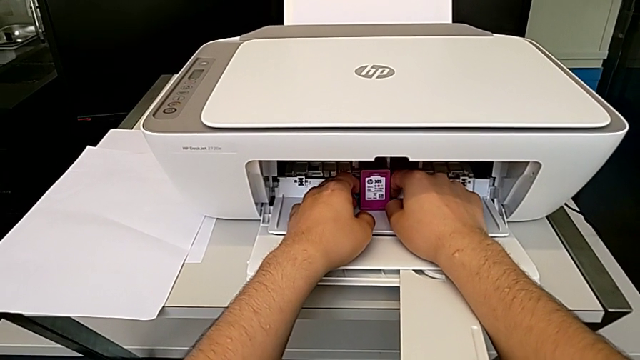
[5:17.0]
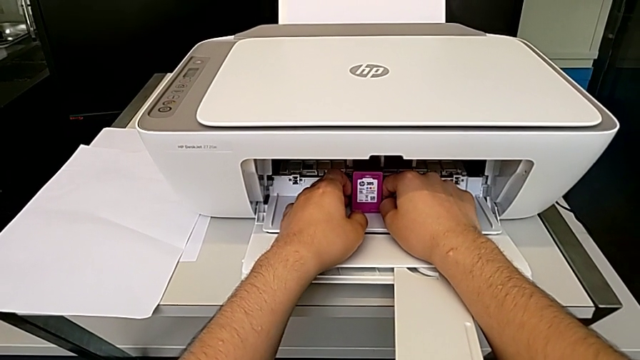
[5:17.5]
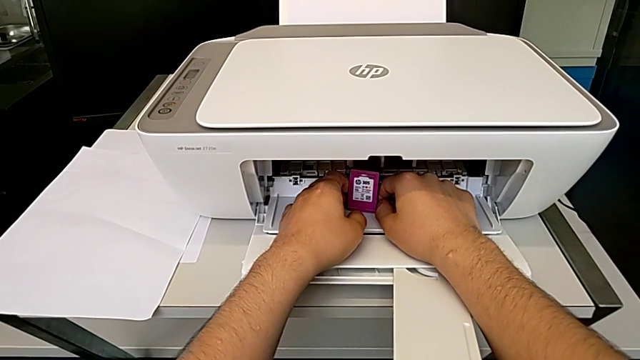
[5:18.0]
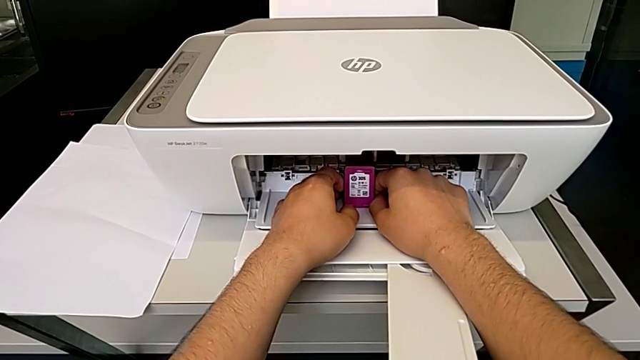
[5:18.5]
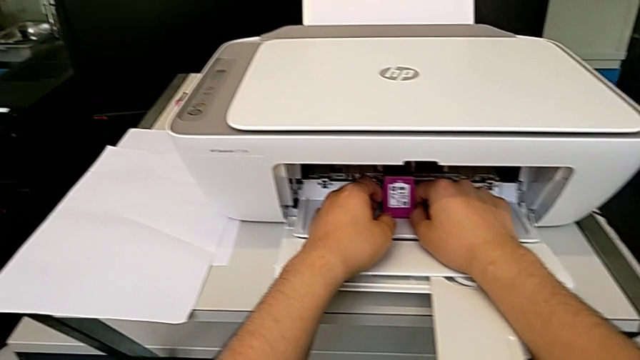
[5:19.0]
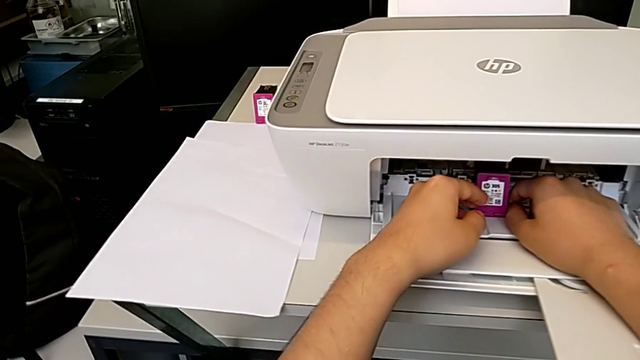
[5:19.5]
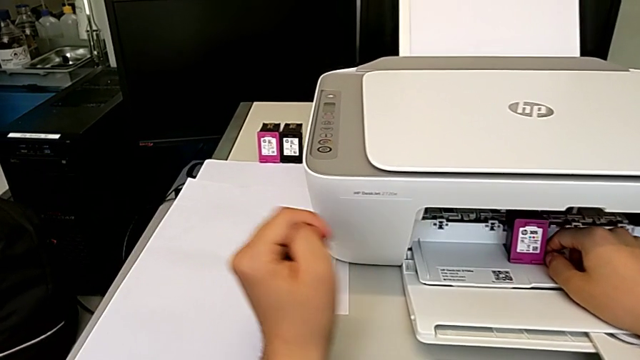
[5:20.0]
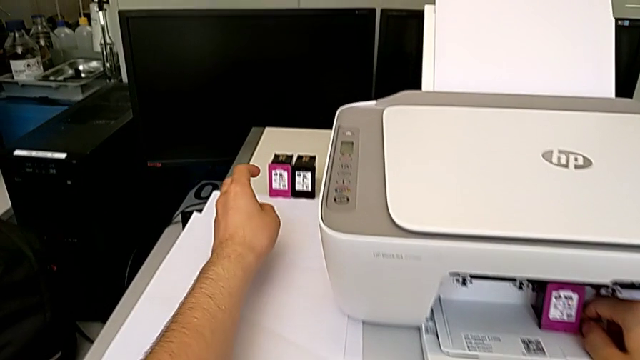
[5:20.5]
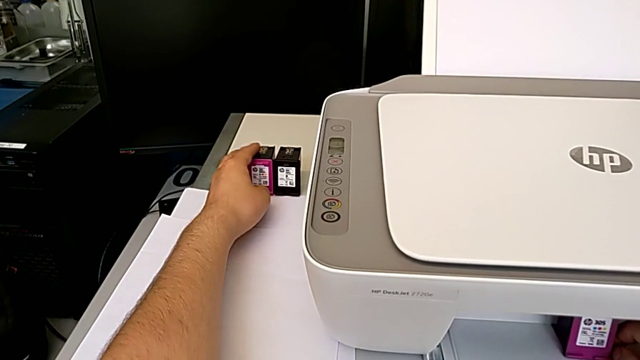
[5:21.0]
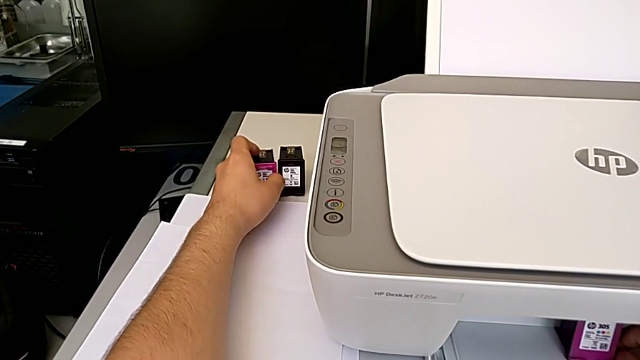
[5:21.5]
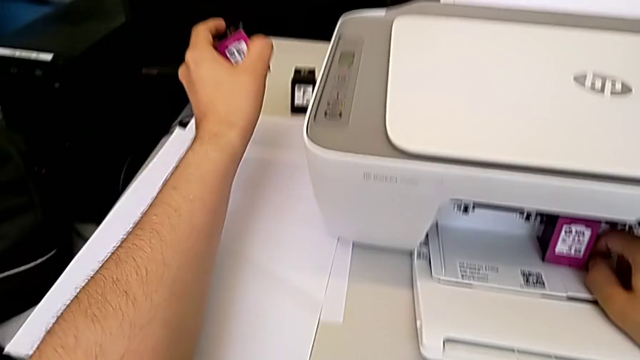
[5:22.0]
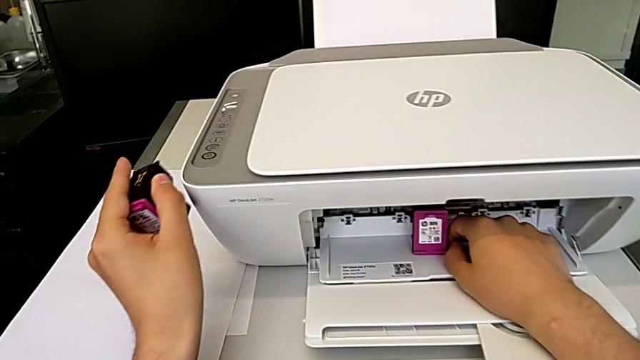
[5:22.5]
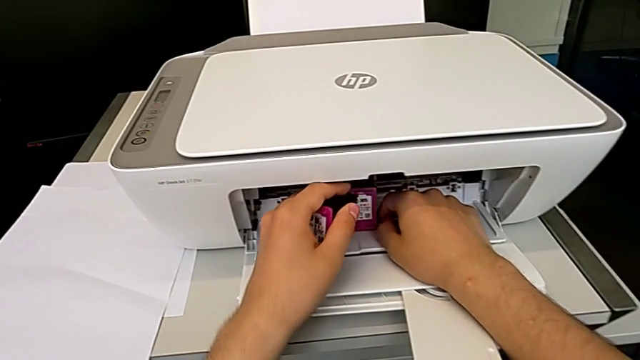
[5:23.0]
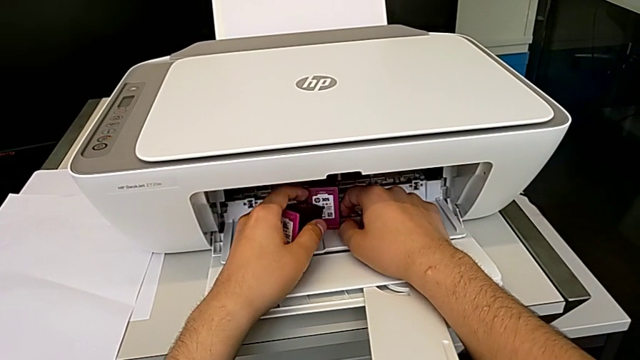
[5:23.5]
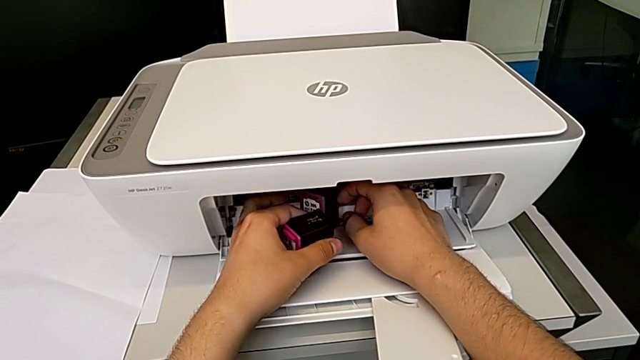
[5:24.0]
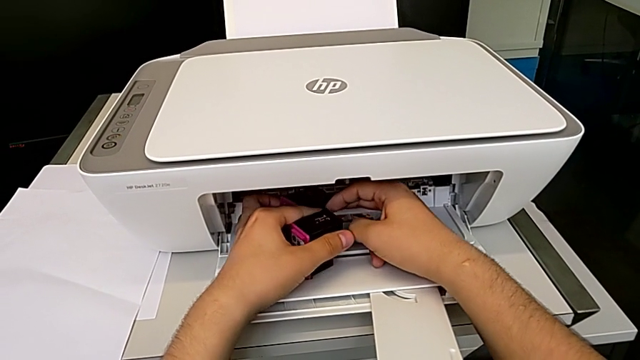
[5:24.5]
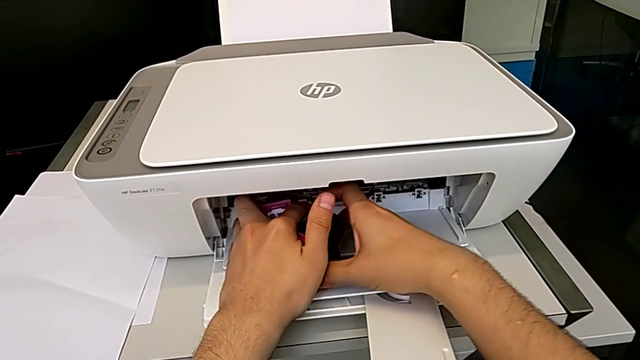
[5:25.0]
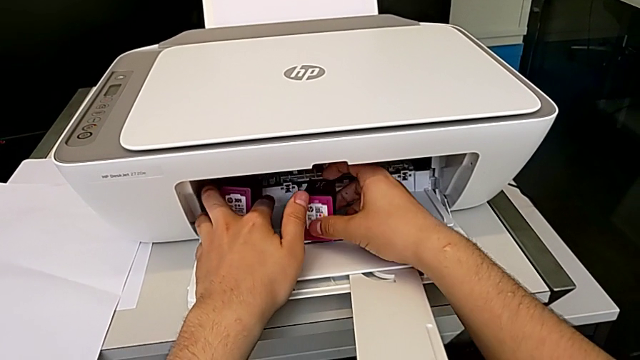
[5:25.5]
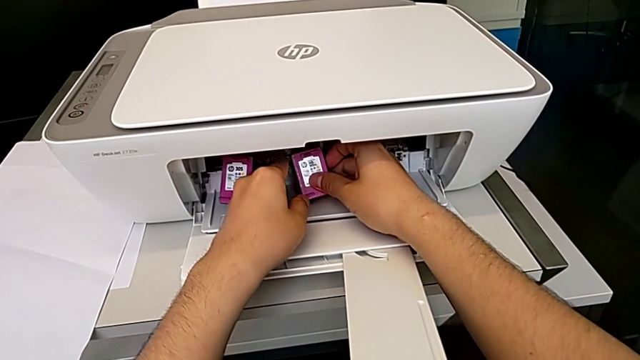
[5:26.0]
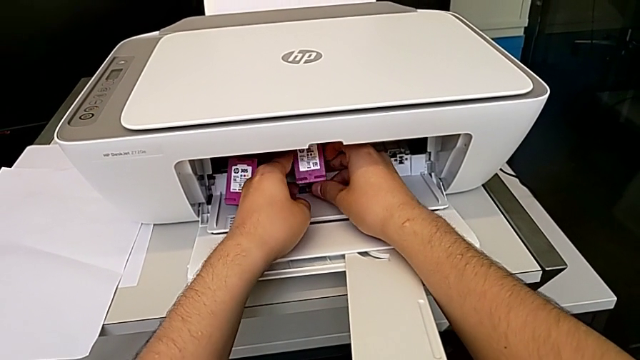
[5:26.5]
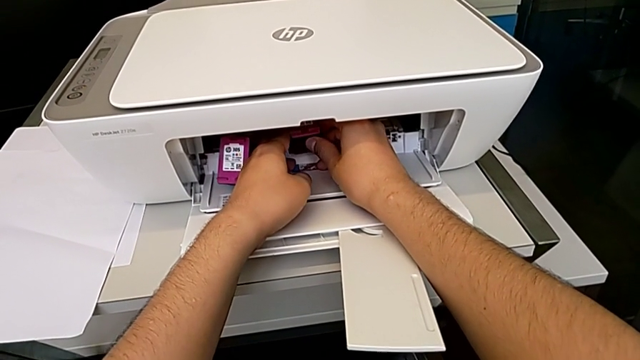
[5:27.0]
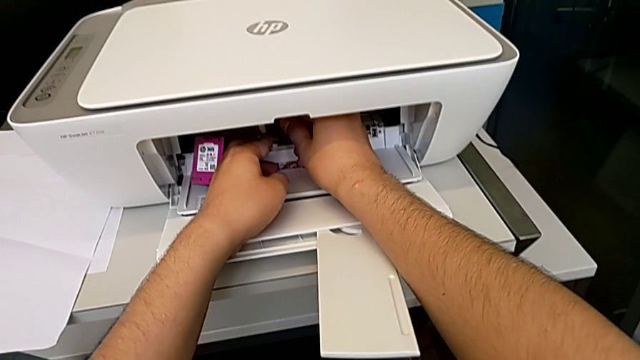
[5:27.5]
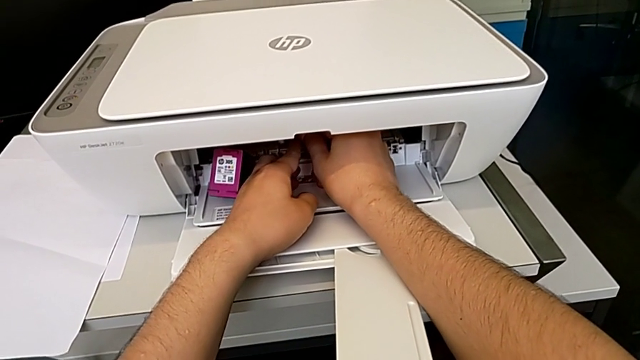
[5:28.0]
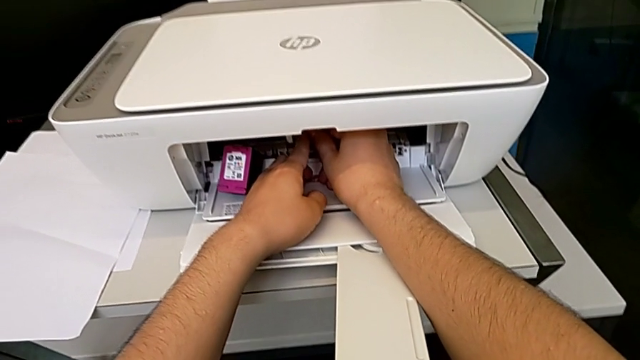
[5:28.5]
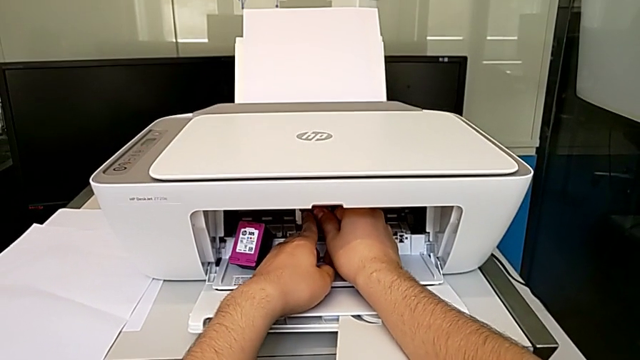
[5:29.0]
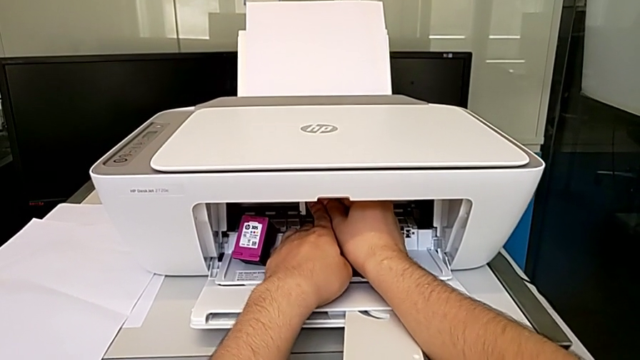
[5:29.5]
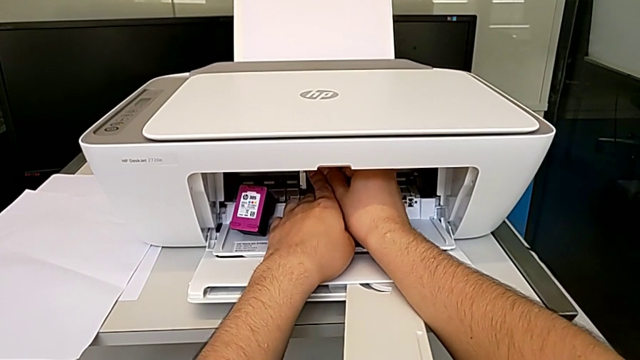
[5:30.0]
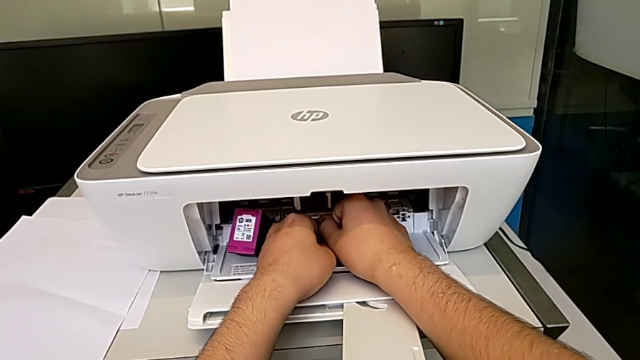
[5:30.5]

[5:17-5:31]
The camera wearer is changing the ink cartridges regularly. They slide the magenta ink cartridge, grab the new ink cartridge, exchange the old ink cartridge and insert the new ink cartridge.

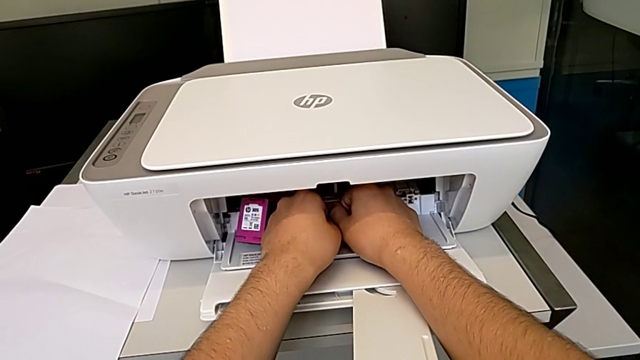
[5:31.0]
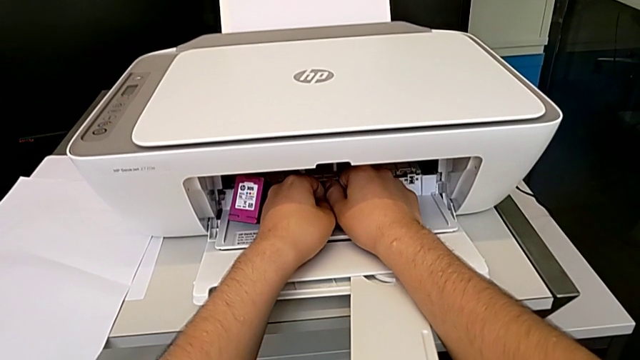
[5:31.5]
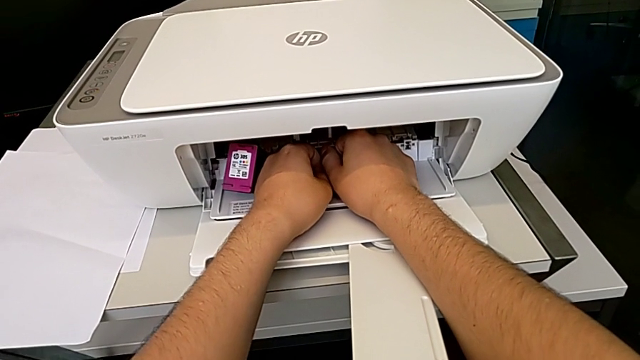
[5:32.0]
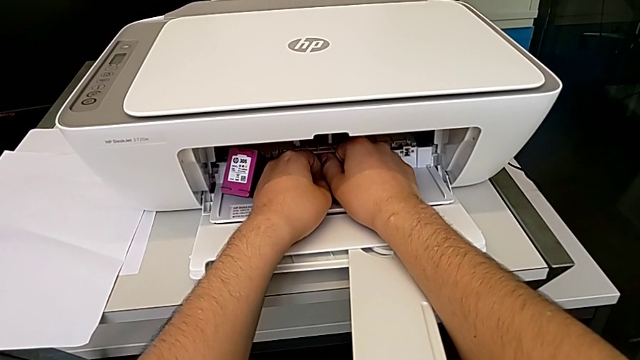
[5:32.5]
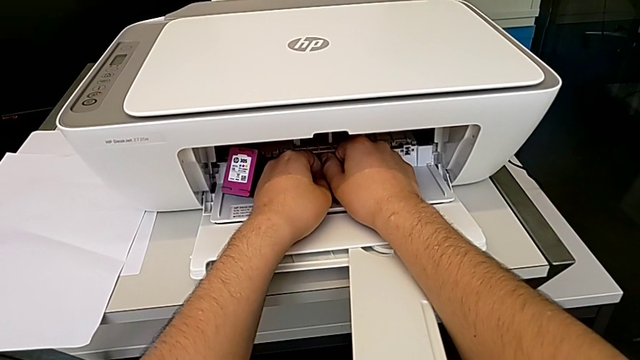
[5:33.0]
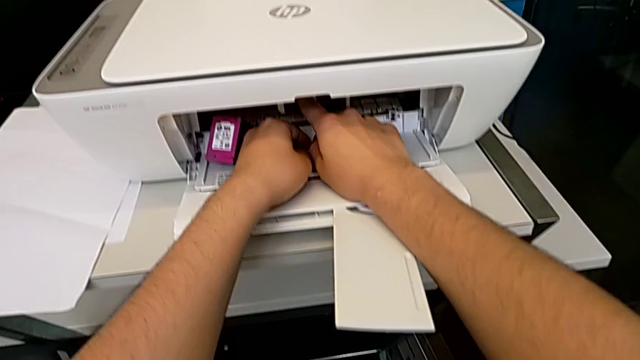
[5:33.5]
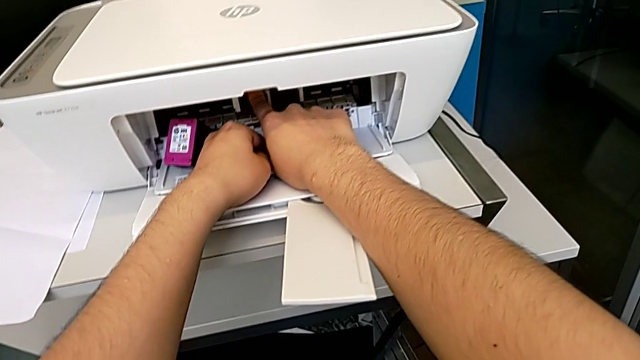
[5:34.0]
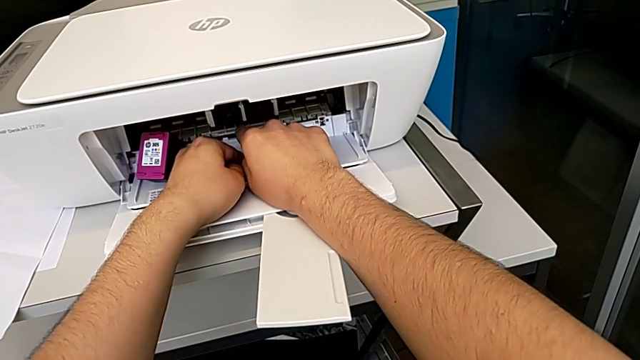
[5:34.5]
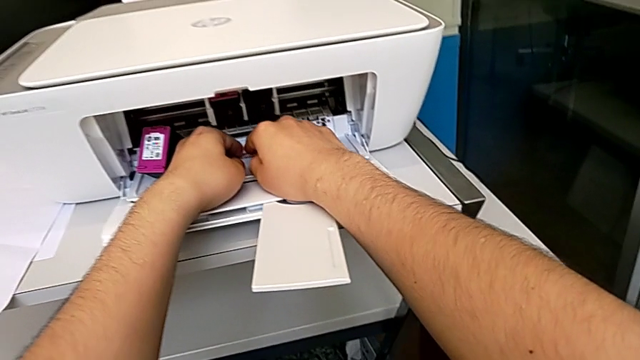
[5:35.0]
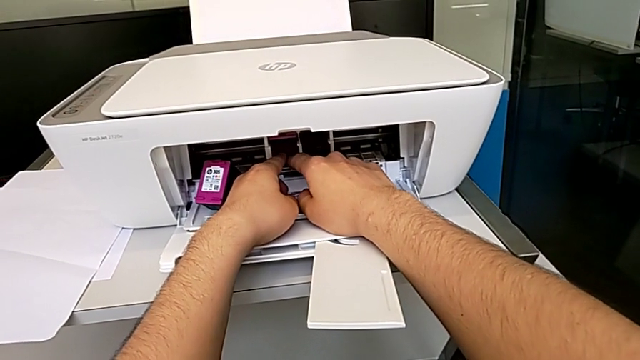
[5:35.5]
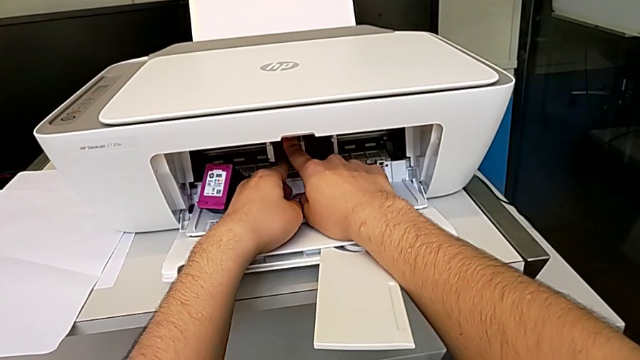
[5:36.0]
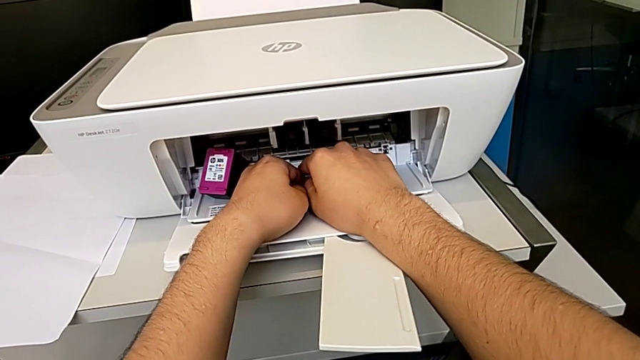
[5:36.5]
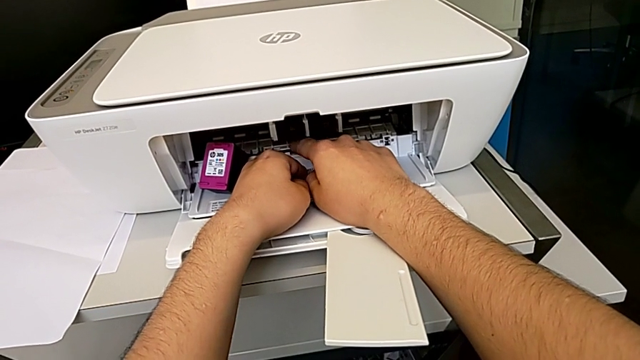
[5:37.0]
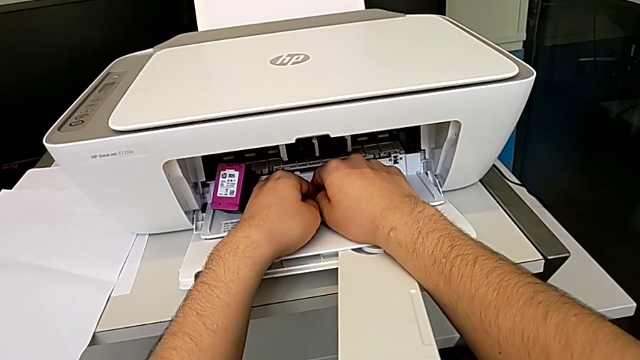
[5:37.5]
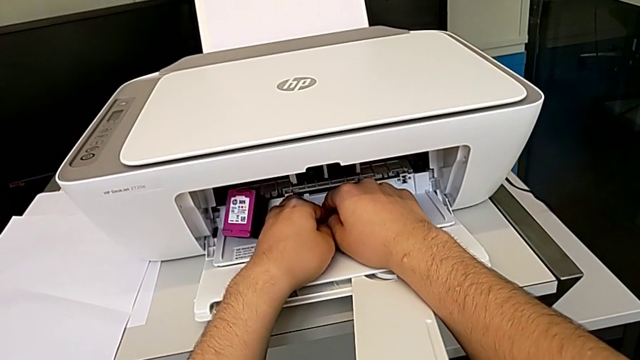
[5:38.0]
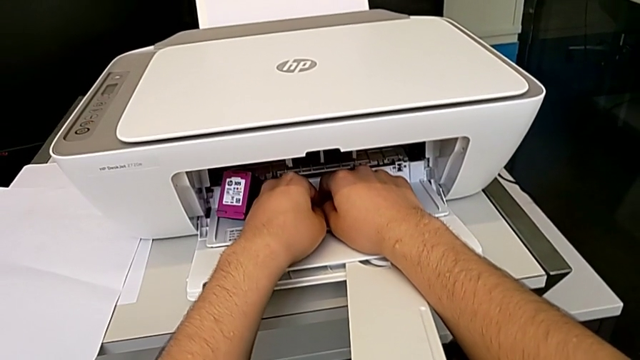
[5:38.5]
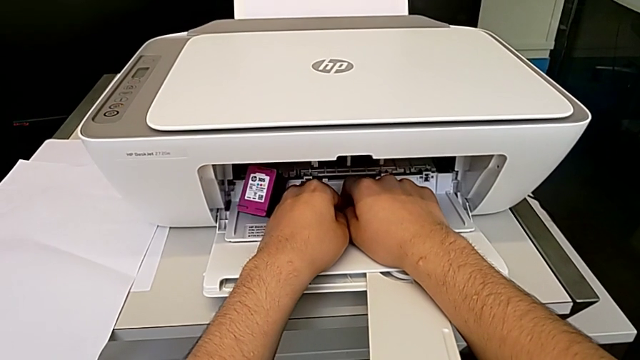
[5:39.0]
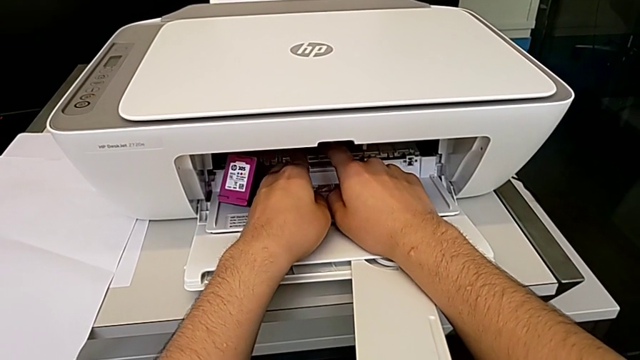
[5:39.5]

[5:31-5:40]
The camera wearer is changing the ink cartridges regularly. They push the ink cartridge.
